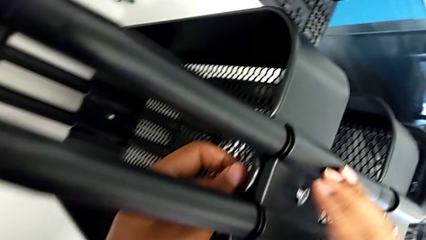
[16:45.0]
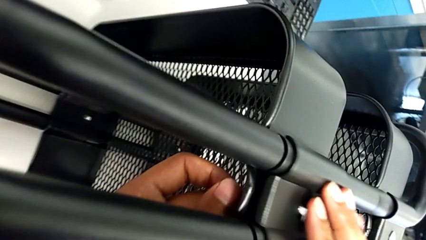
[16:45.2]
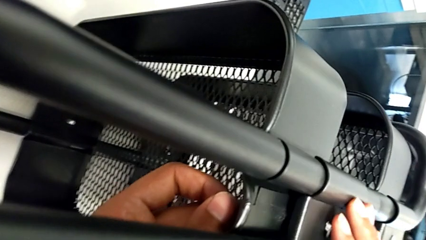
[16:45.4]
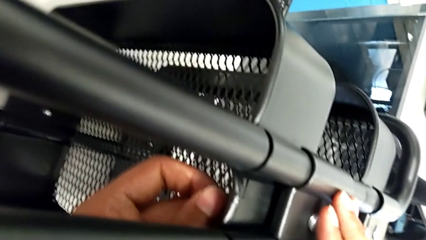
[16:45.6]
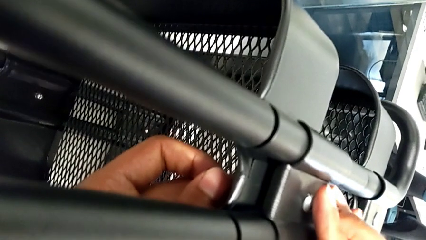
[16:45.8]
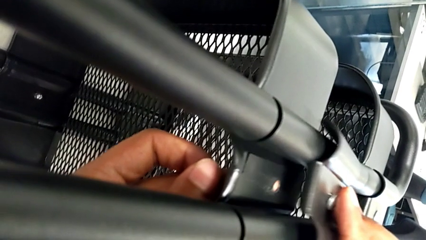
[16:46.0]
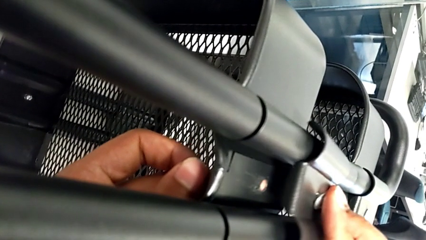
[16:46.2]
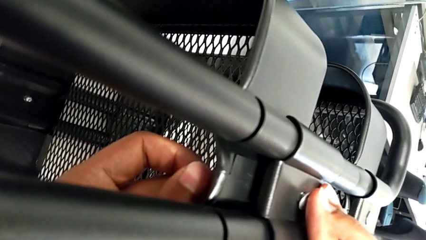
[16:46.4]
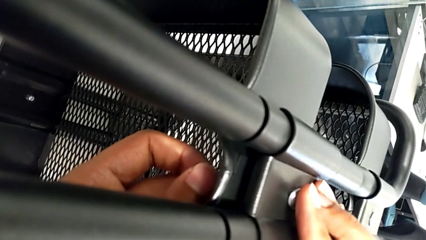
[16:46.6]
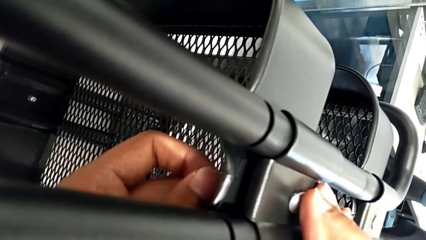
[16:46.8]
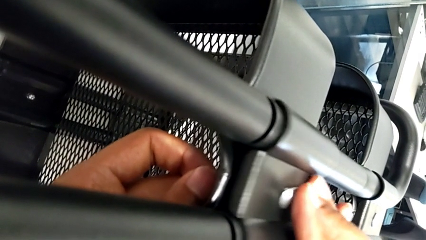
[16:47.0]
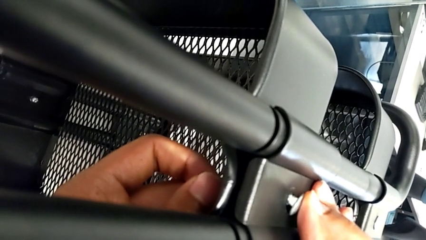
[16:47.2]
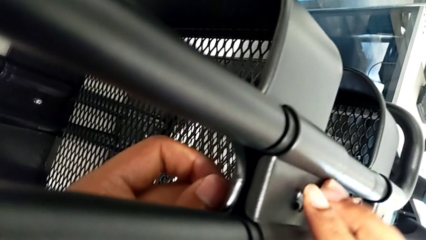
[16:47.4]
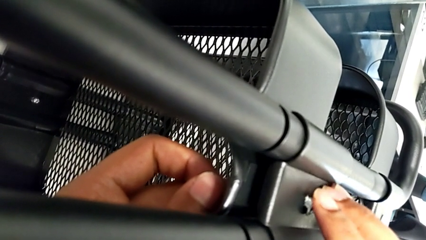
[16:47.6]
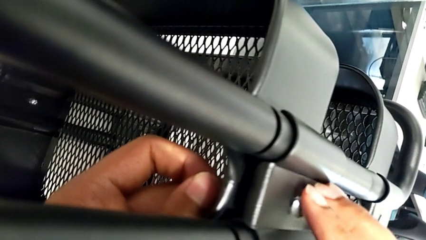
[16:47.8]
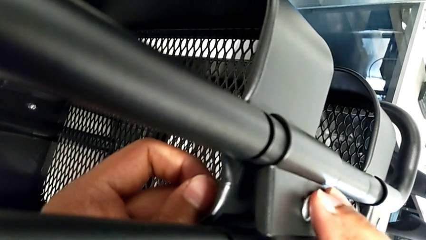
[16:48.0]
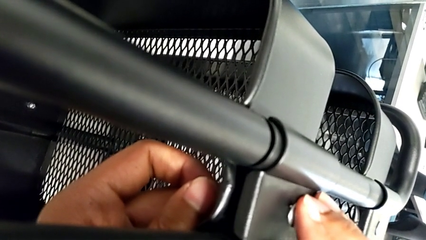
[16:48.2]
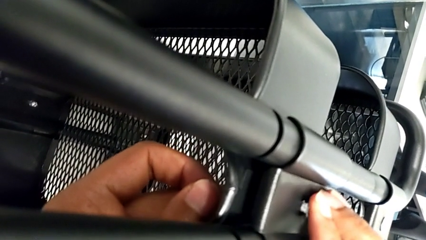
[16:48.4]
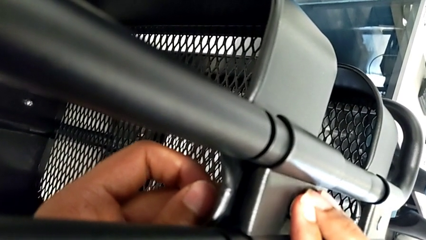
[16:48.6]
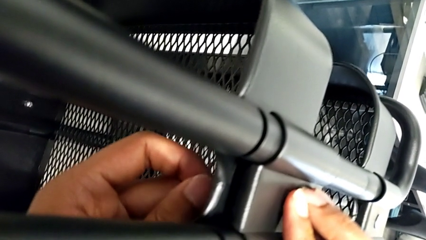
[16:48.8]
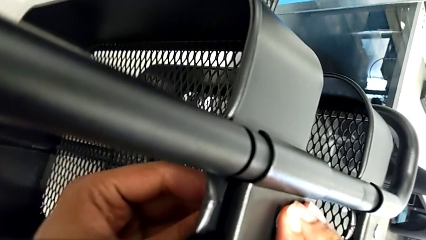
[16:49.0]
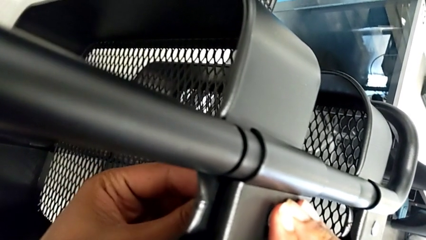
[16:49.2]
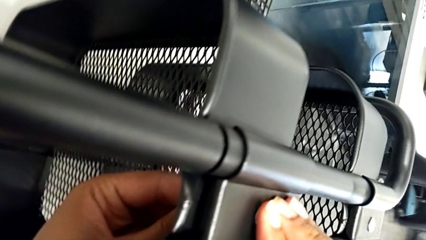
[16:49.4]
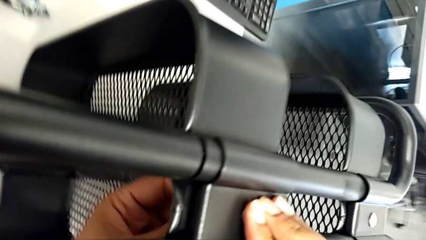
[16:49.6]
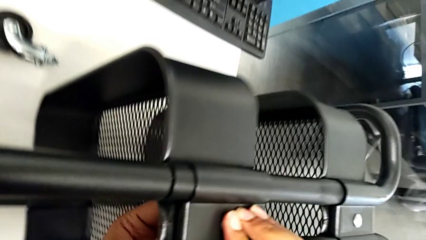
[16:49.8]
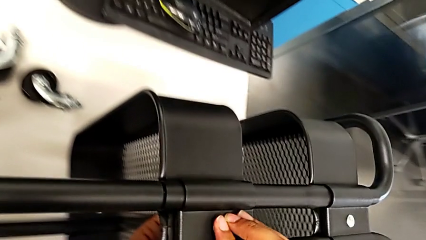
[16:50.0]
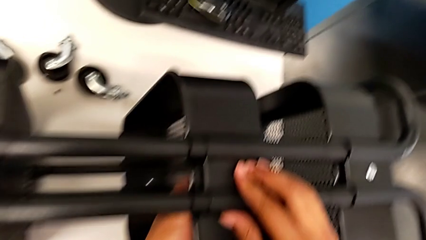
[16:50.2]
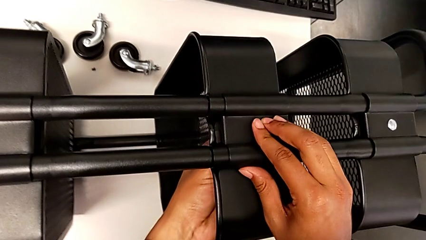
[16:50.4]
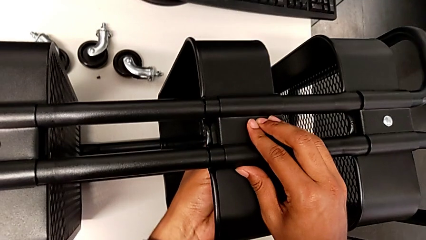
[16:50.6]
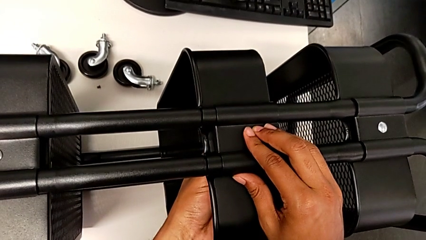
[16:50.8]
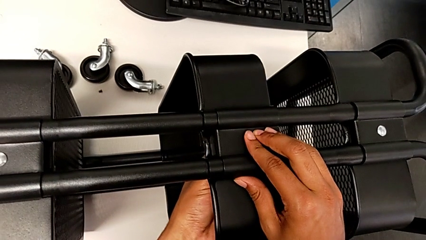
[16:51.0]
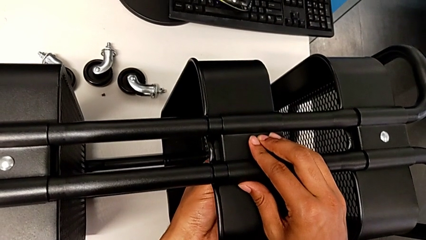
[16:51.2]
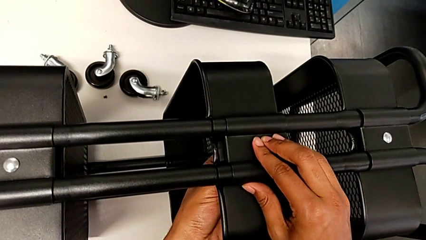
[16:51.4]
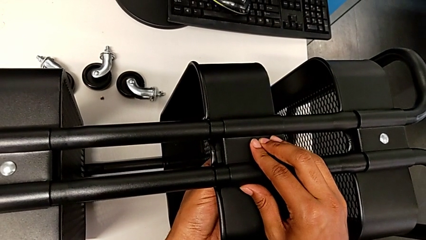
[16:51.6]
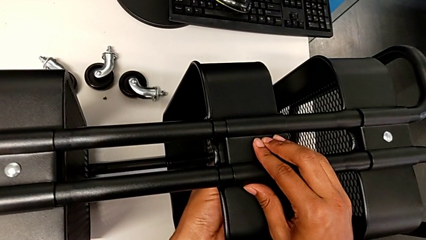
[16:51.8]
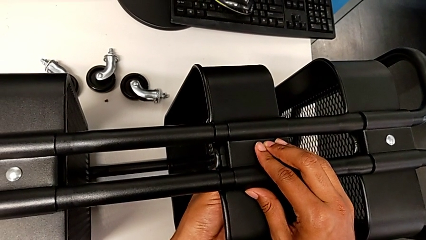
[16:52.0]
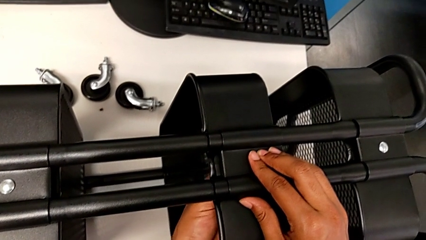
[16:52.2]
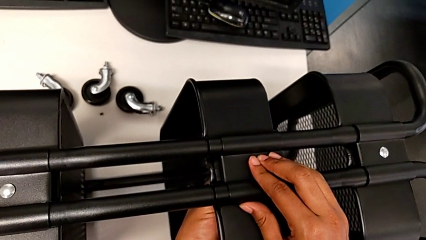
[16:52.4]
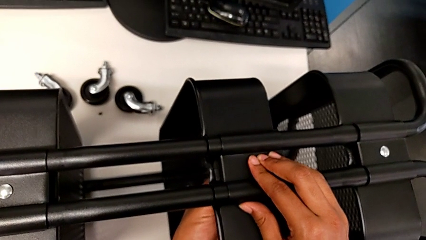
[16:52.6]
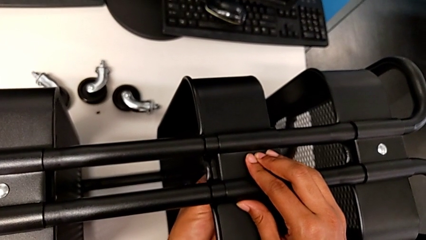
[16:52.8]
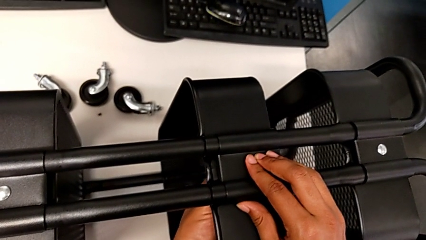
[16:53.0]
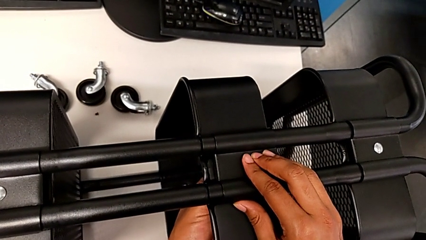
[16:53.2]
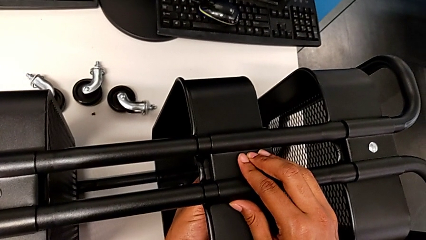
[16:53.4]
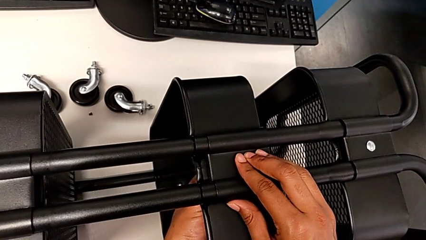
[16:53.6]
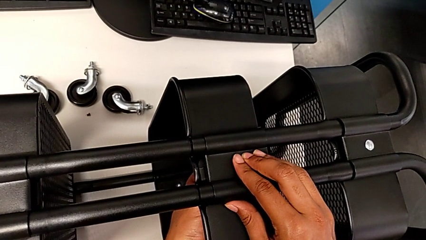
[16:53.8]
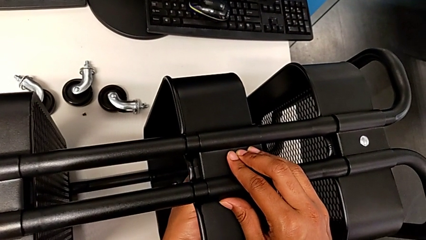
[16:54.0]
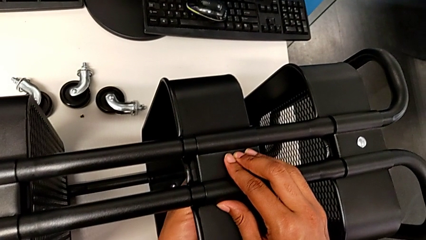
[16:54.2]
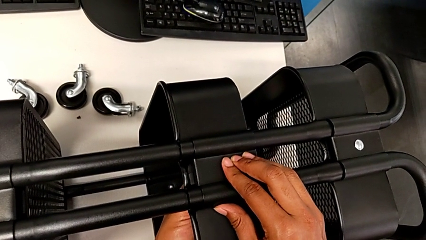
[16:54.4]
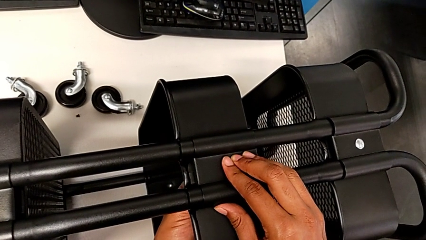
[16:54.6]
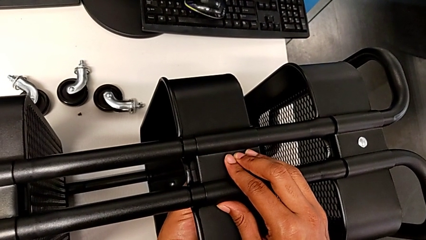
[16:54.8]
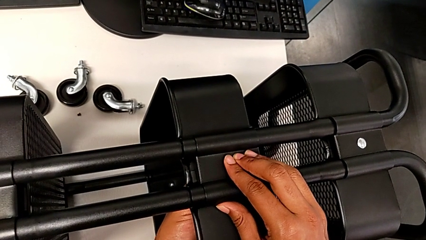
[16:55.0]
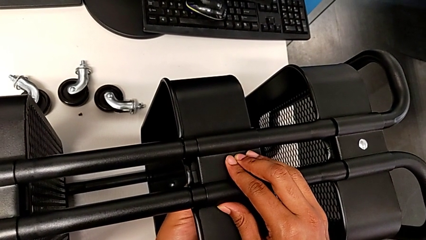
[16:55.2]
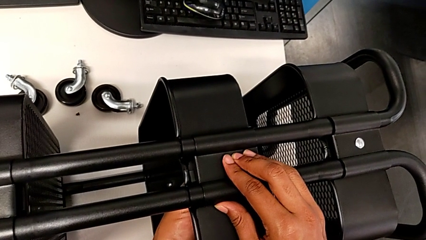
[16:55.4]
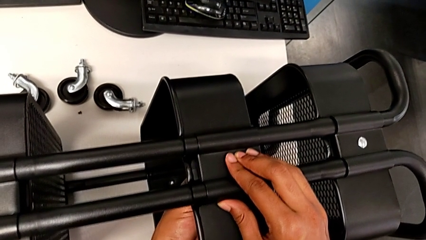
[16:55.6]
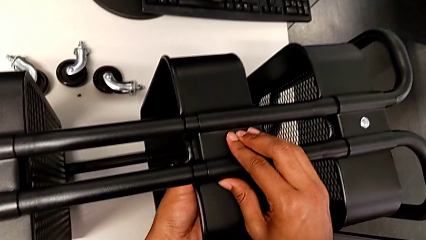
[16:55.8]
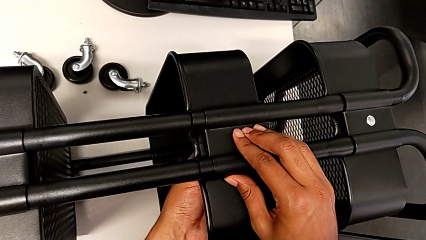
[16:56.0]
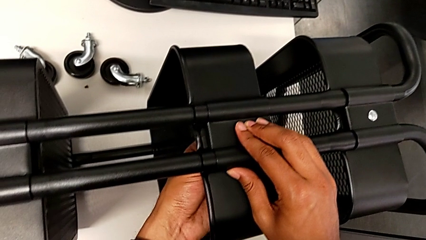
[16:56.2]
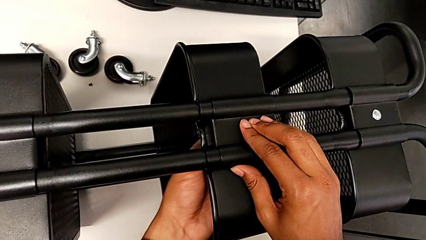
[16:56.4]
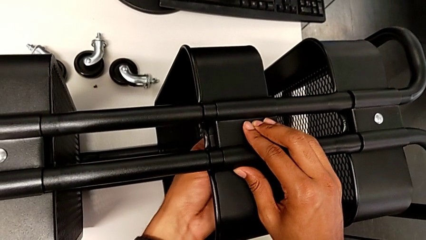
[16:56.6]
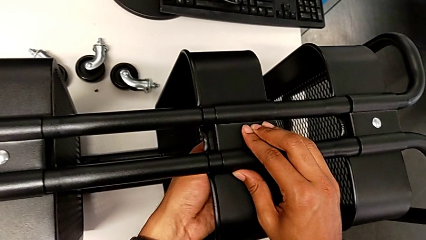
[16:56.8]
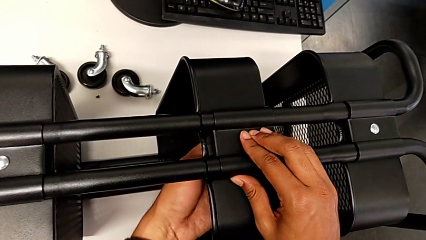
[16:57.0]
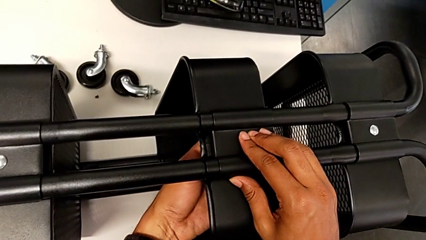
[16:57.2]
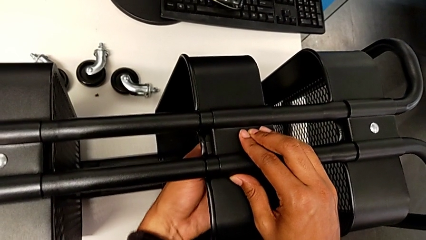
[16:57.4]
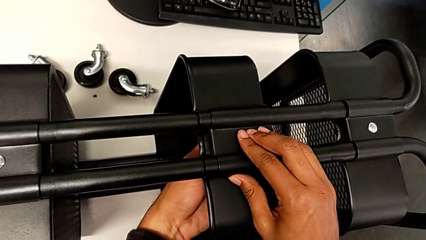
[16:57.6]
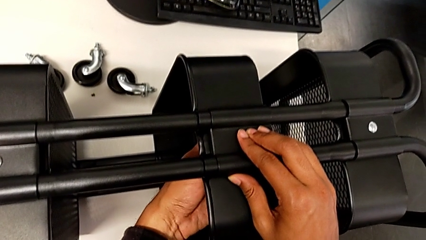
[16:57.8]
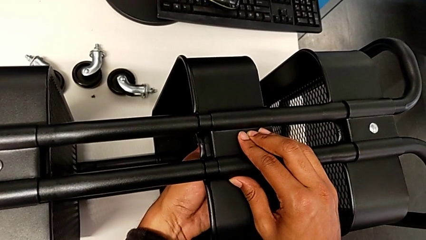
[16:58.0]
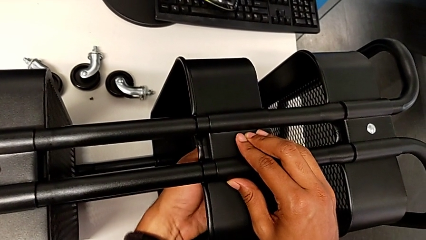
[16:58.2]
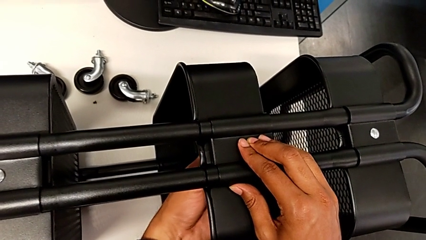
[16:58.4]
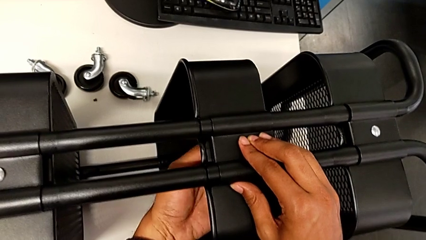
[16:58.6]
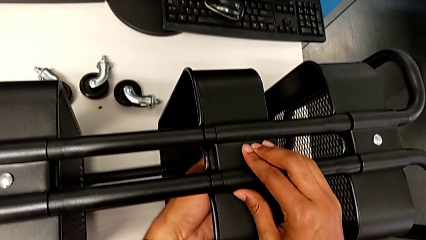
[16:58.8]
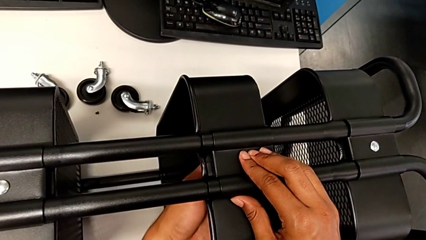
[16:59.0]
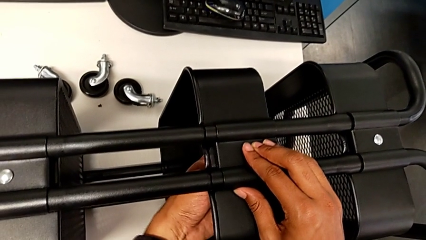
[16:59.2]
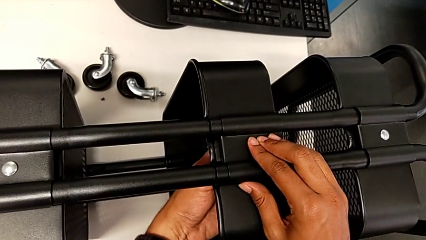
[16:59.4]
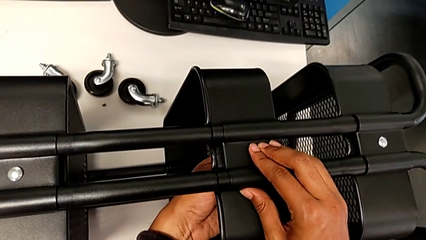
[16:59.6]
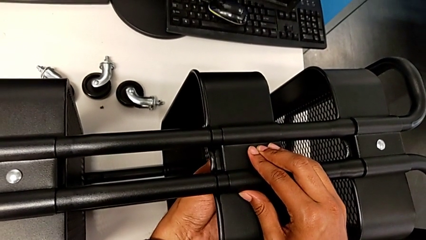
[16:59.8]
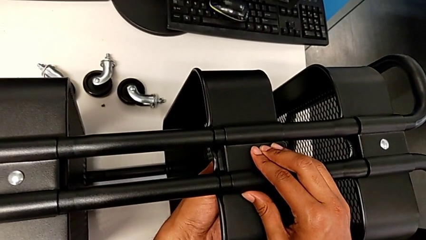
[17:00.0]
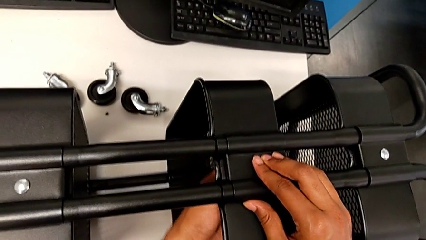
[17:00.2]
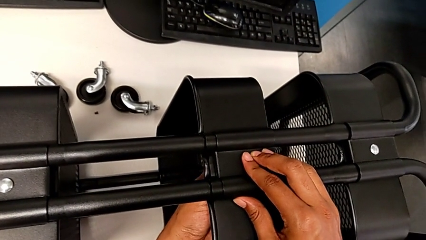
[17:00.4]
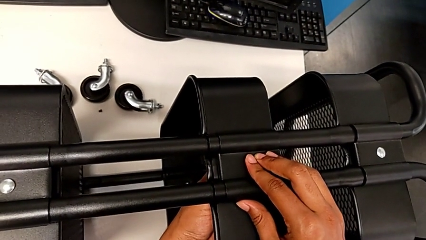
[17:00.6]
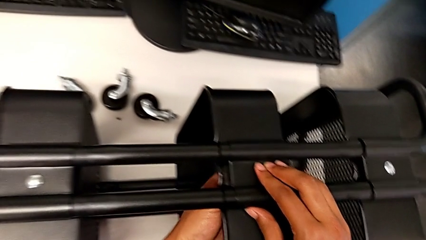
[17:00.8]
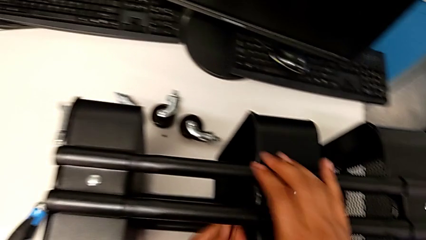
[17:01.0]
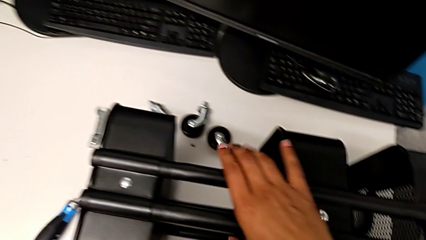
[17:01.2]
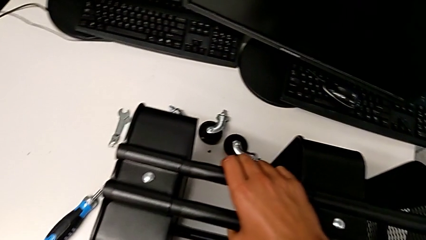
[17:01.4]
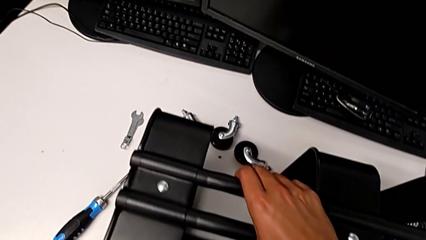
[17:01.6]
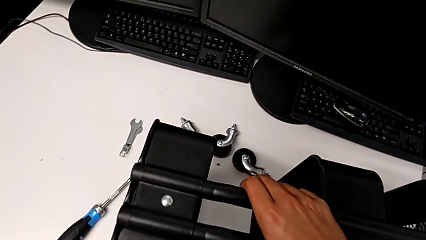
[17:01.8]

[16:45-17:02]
The camera wearer is assembling the second right bracket of the second tray. They insert the screw and screw the sixth bracket.
